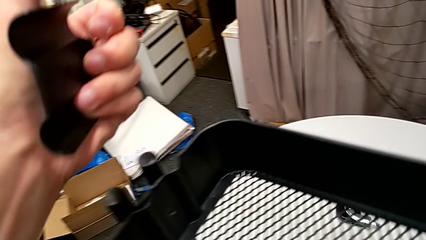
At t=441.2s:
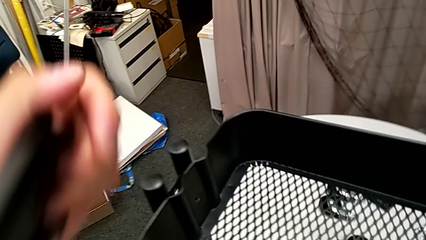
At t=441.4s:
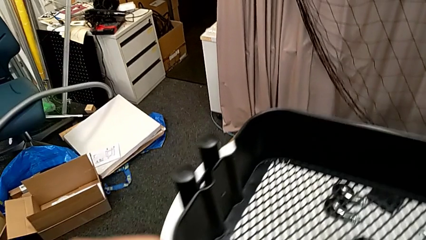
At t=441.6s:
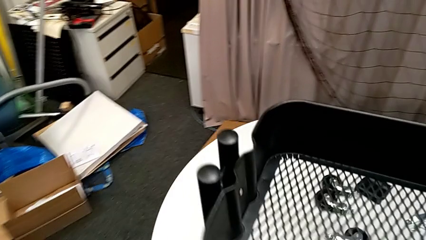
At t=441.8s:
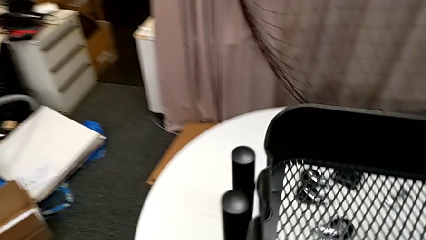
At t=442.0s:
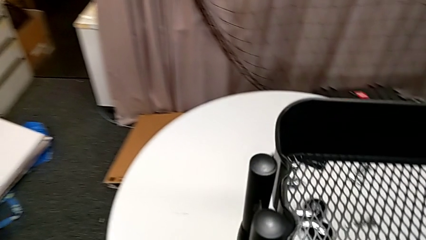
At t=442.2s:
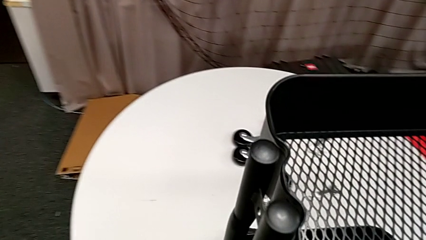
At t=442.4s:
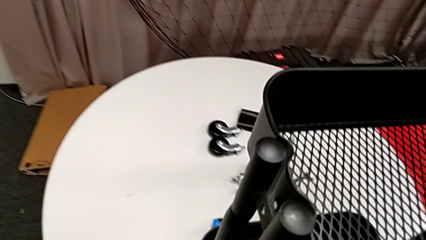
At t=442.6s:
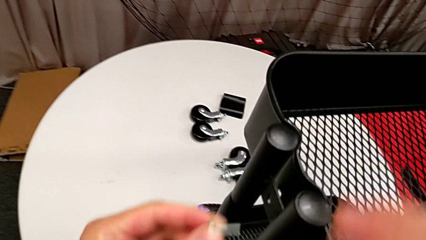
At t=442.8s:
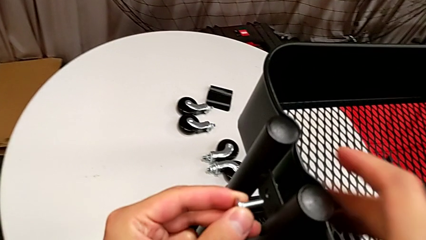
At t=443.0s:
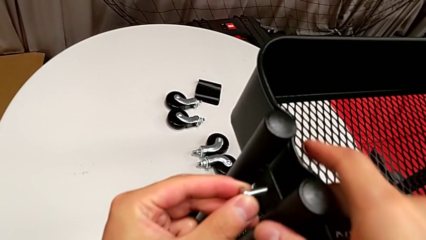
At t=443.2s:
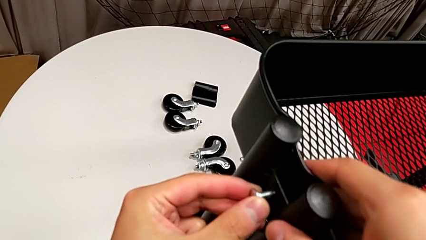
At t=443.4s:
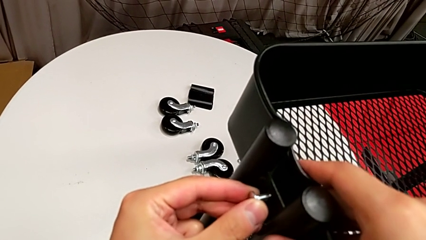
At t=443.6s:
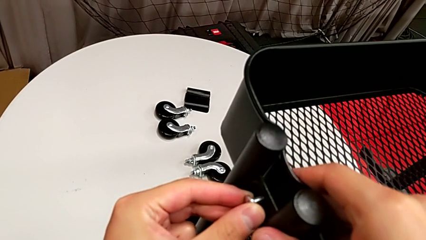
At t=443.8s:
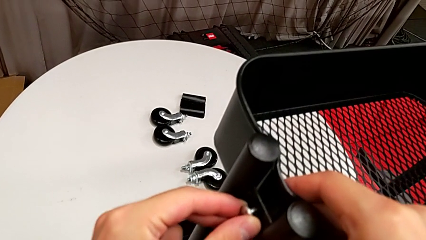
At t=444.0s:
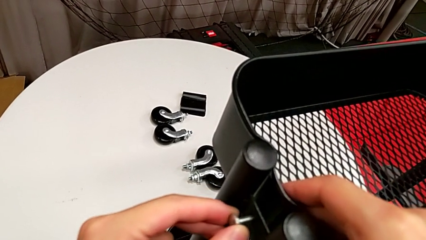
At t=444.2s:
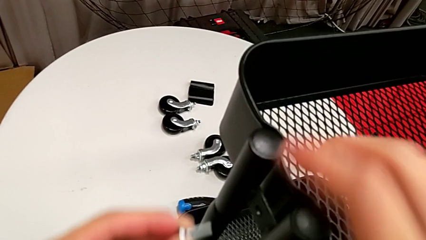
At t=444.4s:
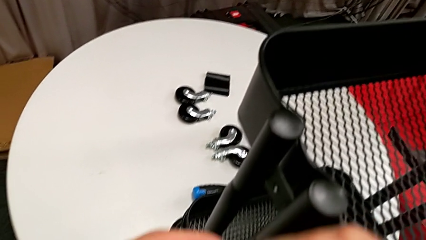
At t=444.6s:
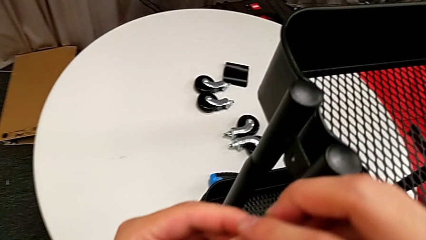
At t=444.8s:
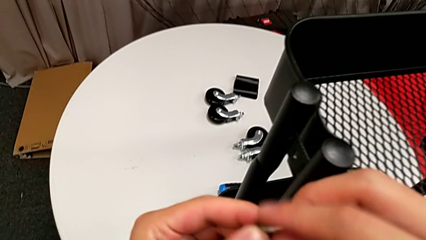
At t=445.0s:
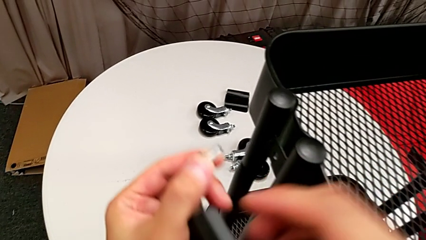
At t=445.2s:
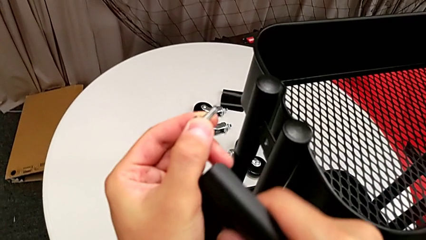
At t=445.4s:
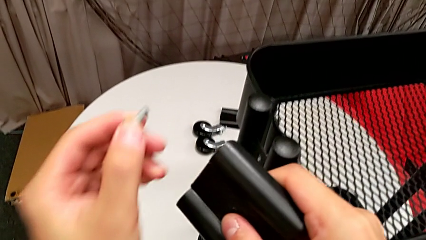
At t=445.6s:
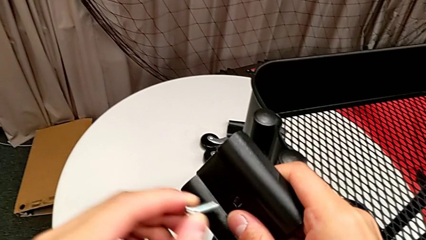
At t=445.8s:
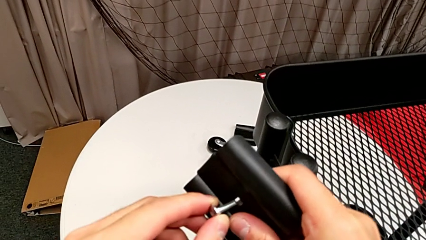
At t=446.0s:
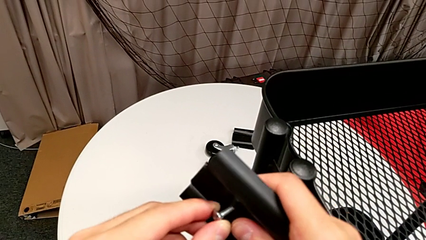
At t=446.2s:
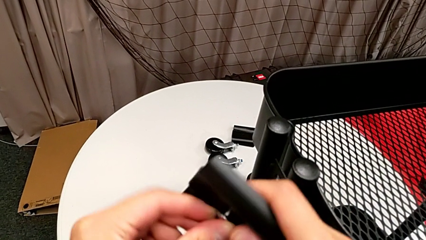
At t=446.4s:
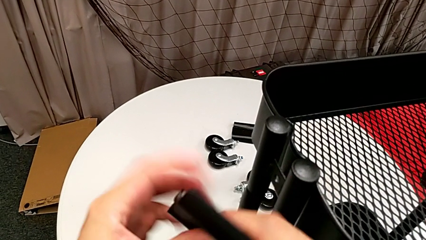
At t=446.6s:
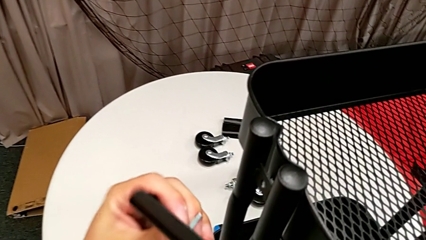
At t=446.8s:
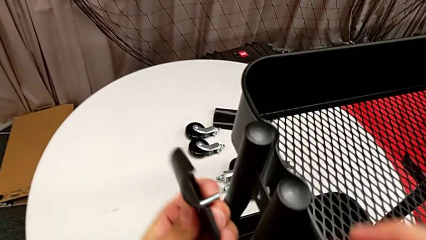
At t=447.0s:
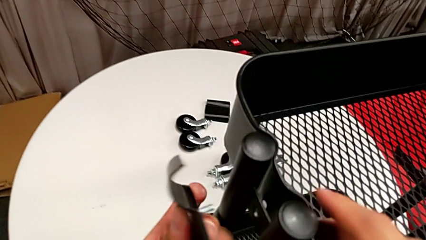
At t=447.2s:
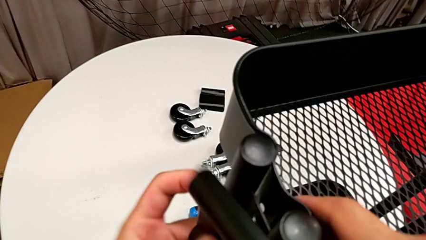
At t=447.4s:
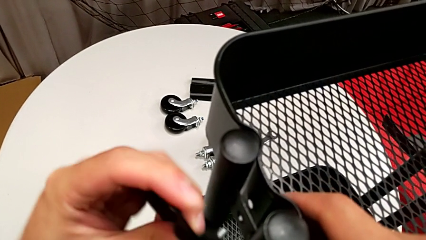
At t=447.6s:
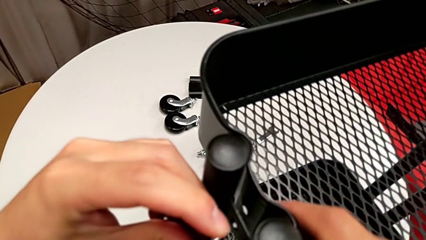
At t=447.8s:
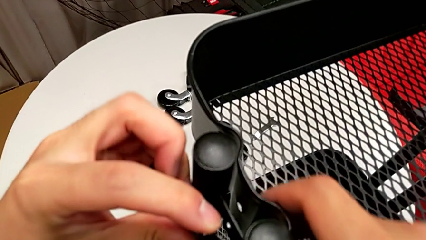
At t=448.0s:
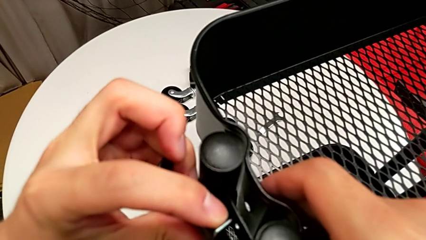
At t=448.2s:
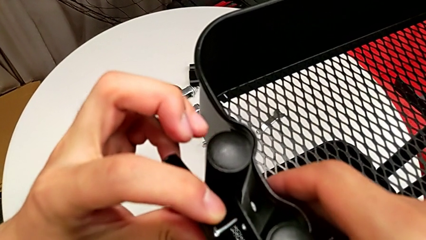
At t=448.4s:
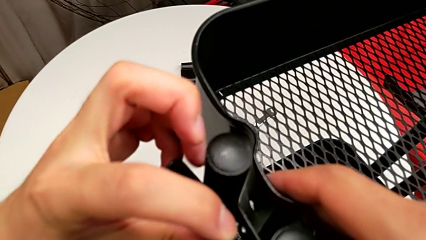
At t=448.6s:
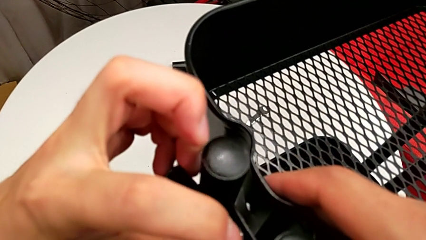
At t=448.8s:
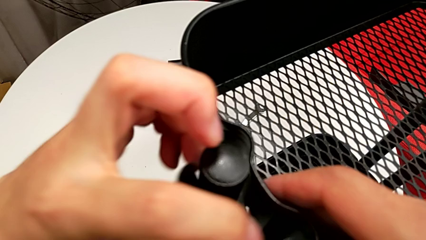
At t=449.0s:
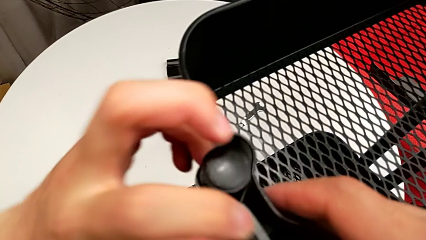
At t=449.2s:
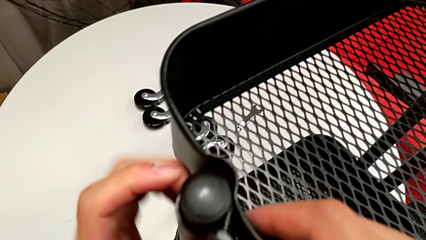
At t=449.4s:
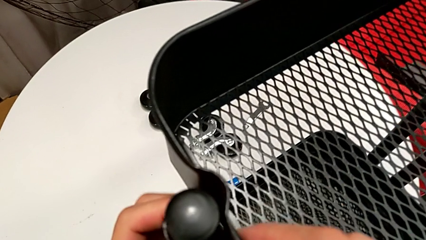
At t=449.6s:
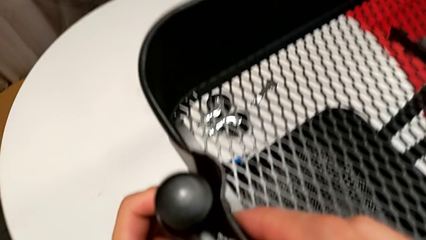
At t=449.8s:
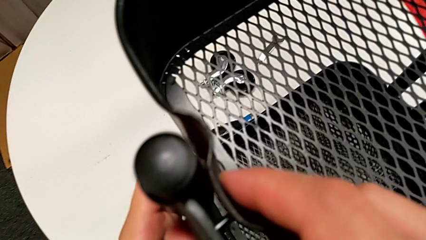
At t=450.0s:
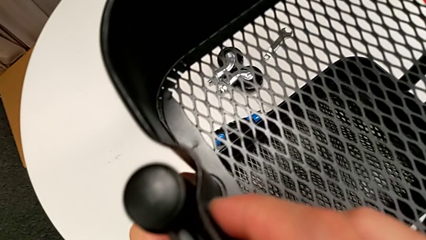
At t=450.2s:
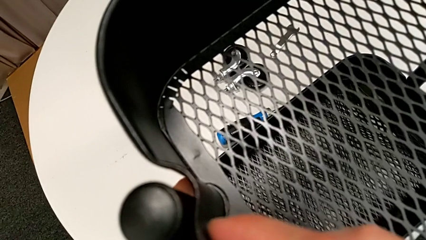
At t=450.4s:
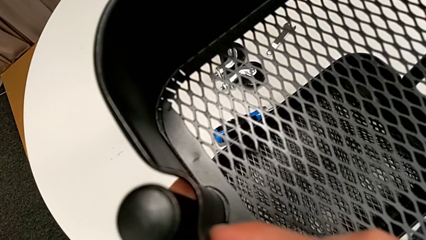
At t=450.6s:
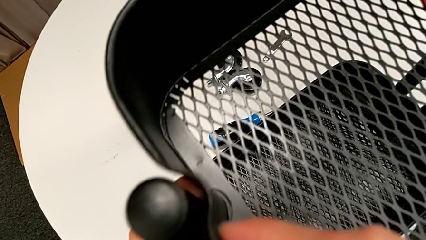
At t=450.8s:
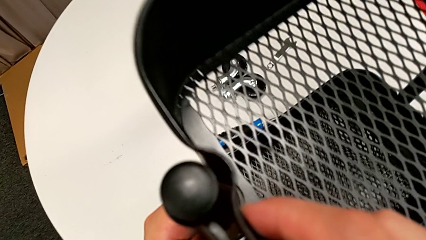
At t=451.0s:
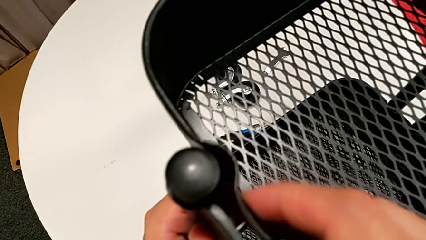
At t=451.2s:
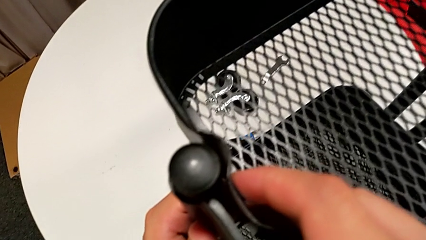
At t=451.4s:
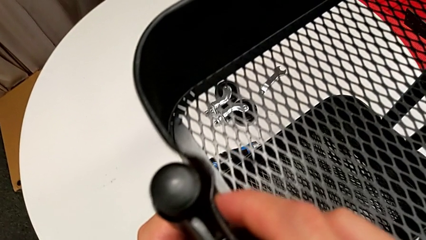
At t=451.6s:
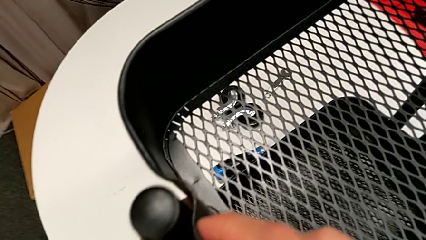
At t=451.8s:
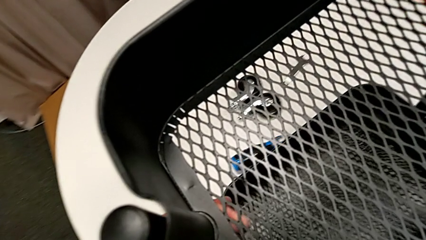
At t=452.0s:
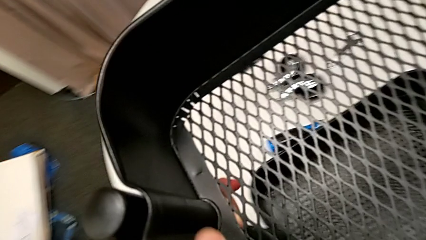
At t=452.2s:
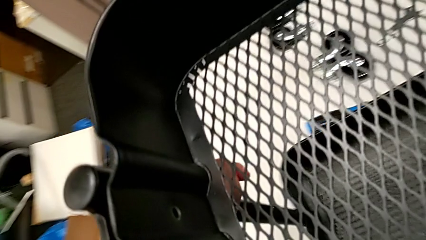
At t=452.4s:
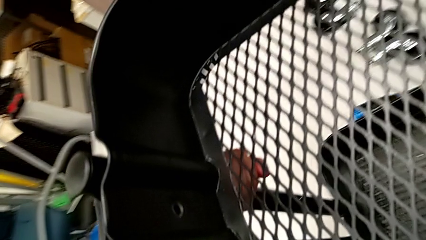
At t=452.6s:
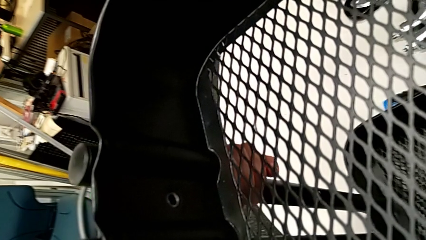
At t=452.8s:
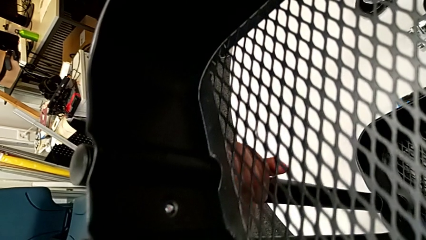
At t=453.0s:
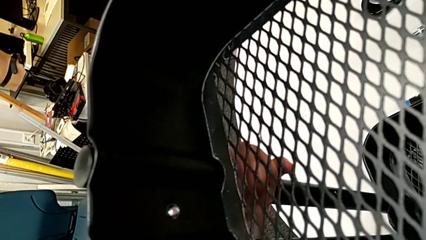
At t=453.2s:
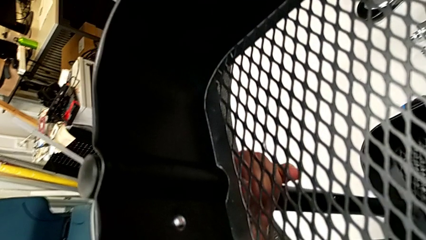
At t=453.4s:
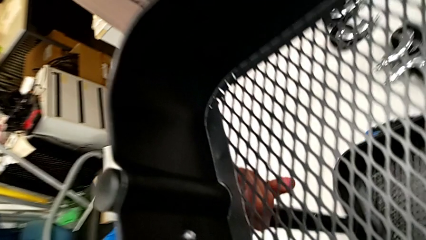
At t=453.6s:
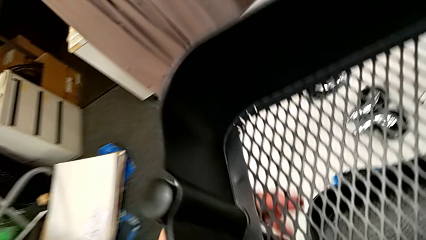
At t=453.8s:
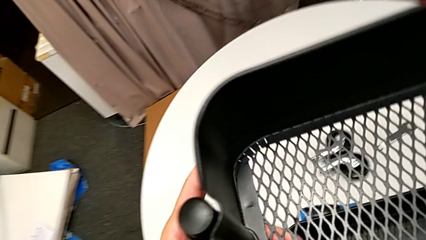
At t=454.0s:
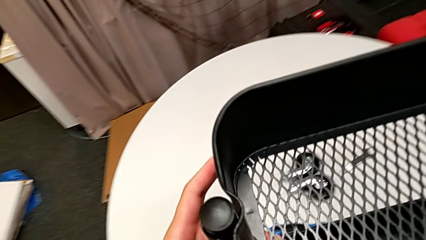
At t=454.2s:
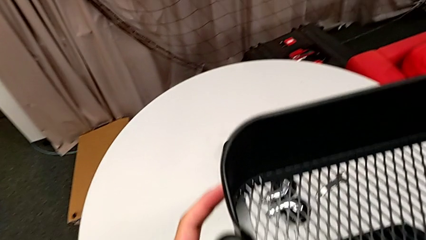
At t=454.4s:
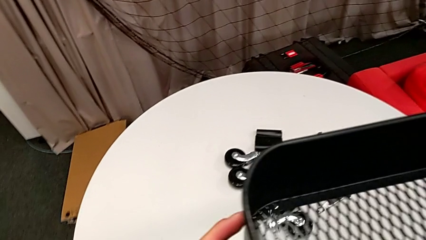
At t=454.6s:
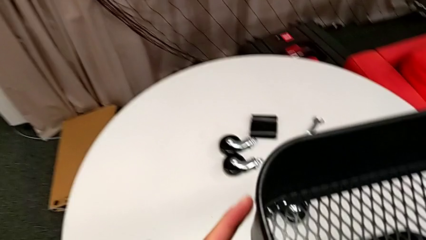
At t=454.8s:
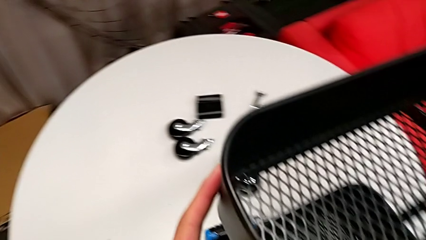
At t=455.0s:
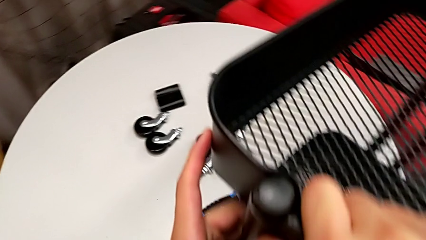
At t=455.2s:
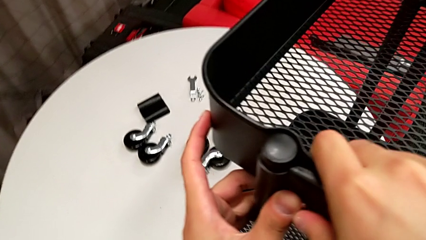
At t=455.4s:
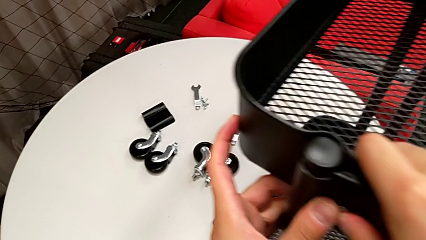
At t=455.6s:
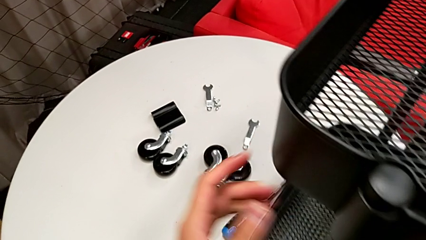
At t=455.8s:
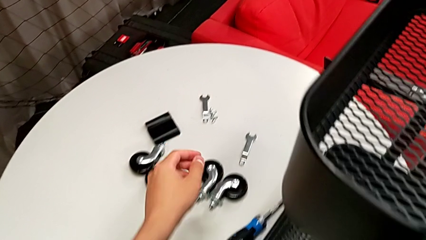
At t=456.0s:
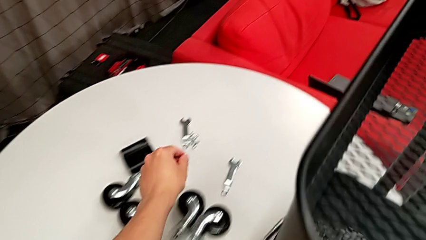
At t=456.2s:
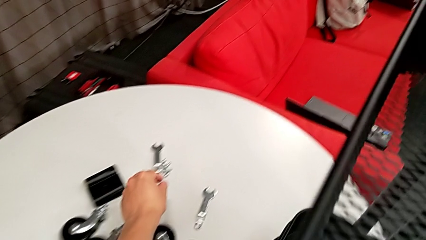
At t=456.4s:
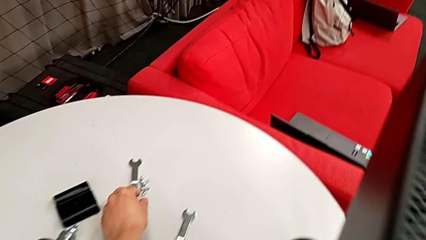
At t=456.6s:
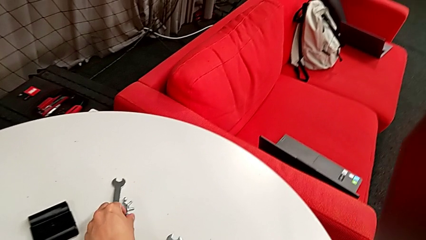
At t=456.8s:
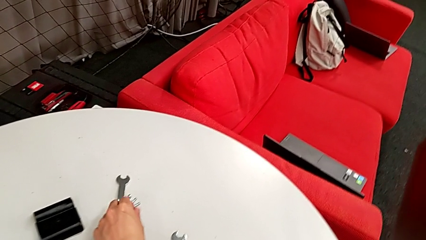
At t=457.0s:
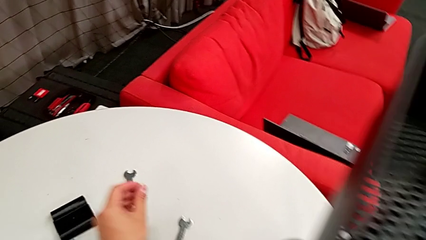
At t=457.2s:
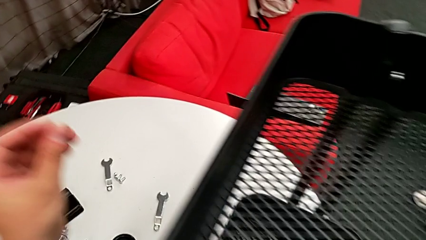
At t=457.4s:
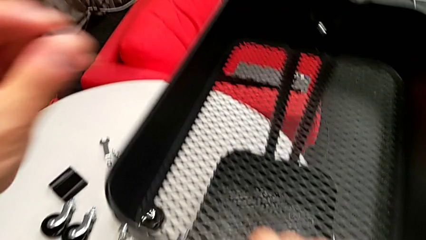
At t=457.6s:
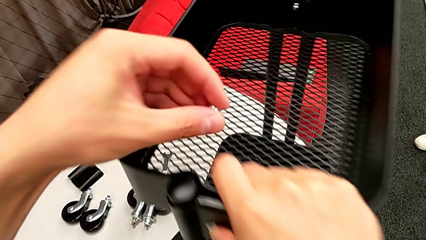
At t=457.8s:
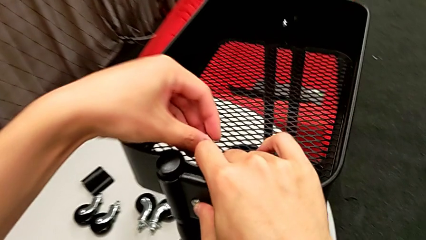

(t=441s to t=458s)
The camera wearer is screwing the top grid tray. They hold the fourth bracket, insert the fourth bolt with the bracket missing between the bolt and the tray, insert the fourth bolt, assemble the fourth bracket and grab the fourth bolt.
